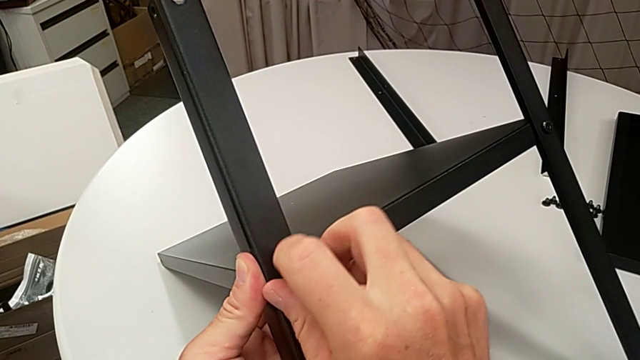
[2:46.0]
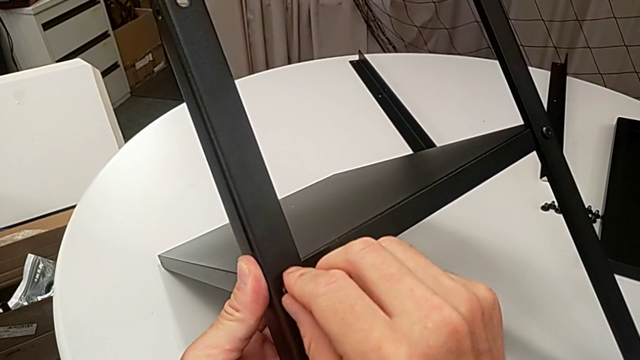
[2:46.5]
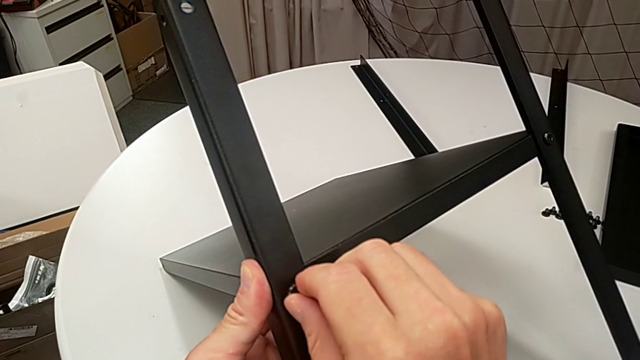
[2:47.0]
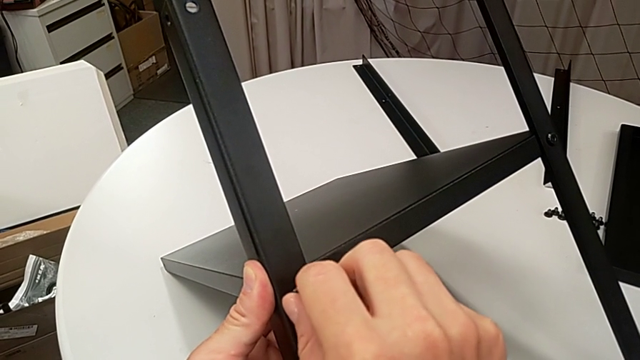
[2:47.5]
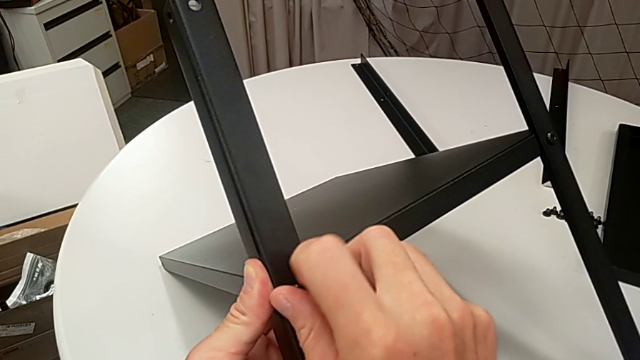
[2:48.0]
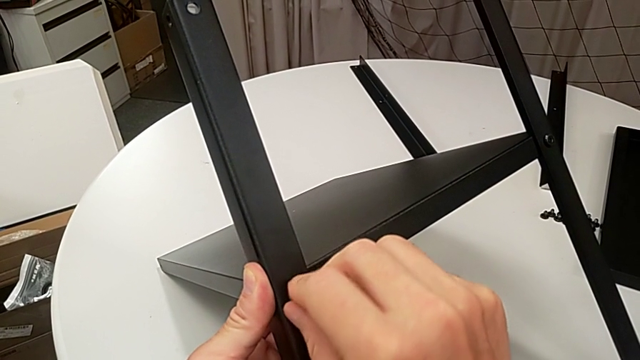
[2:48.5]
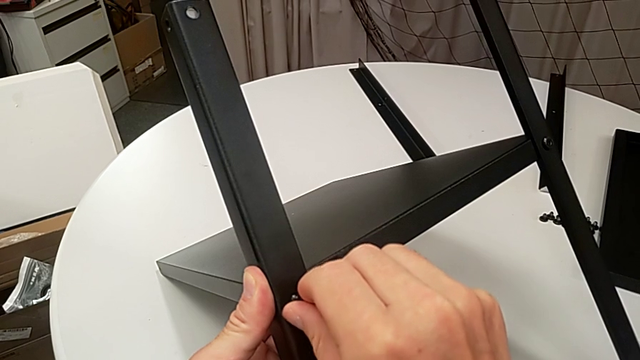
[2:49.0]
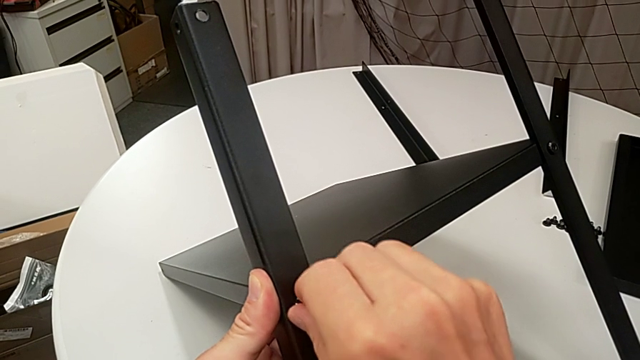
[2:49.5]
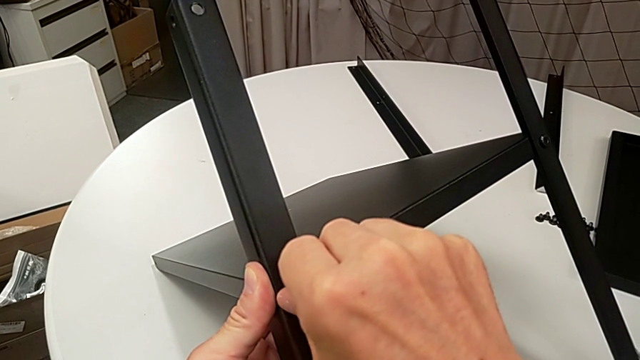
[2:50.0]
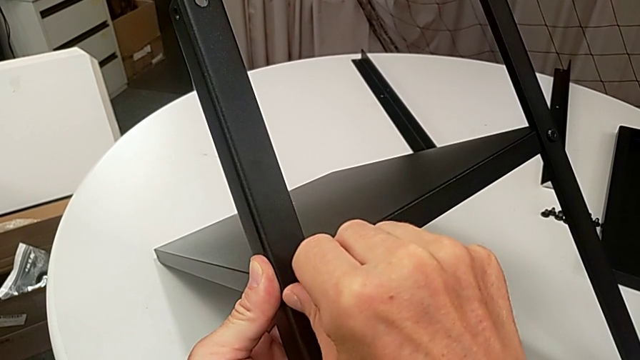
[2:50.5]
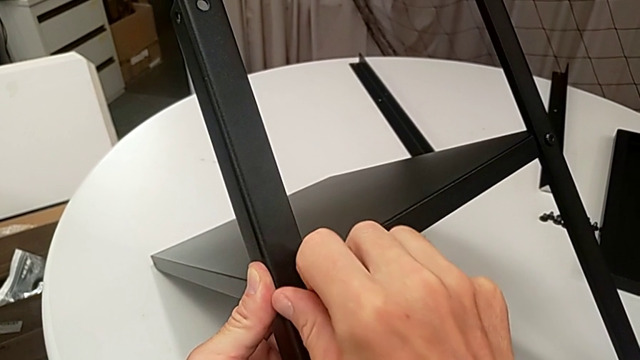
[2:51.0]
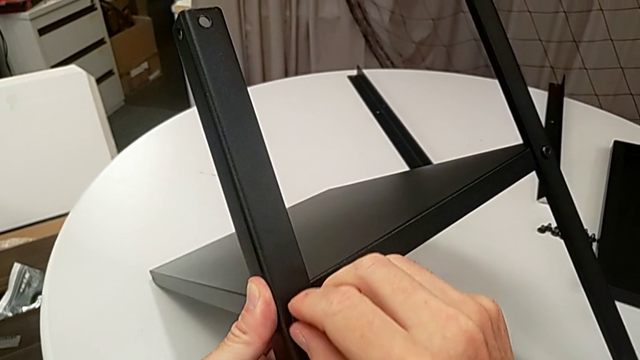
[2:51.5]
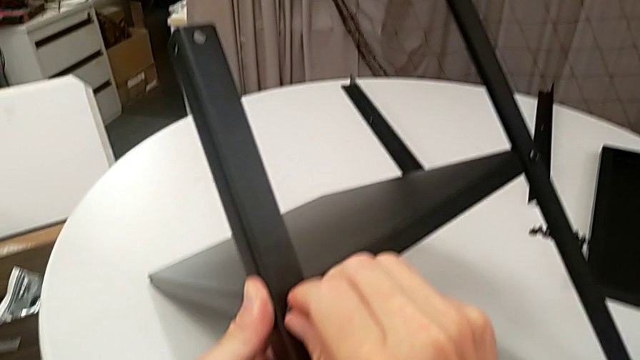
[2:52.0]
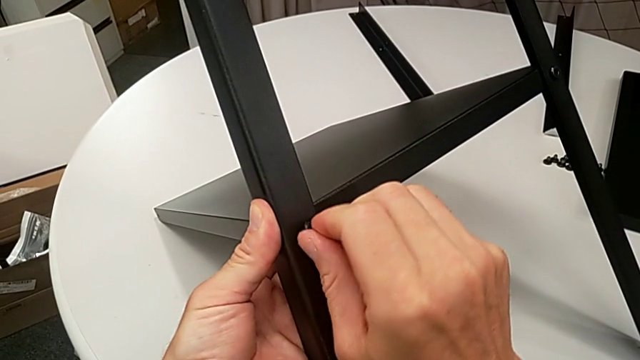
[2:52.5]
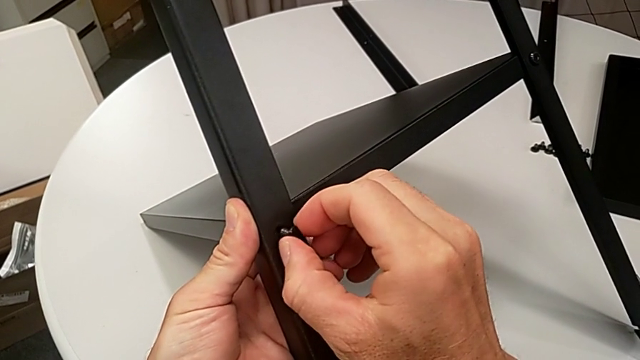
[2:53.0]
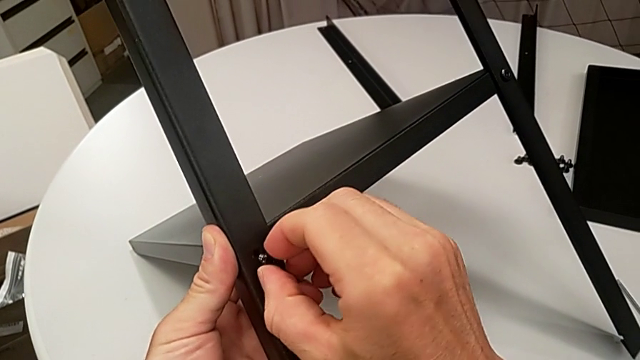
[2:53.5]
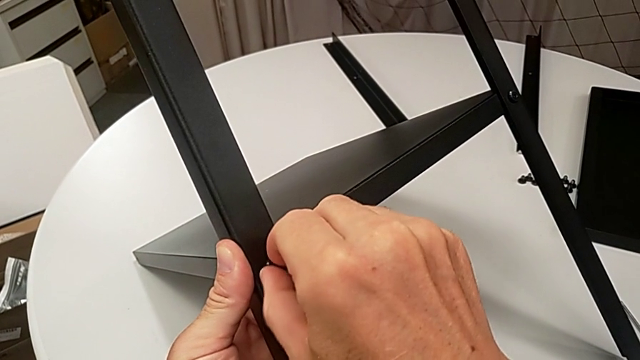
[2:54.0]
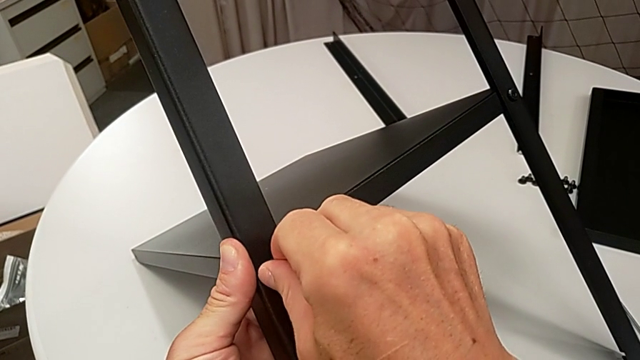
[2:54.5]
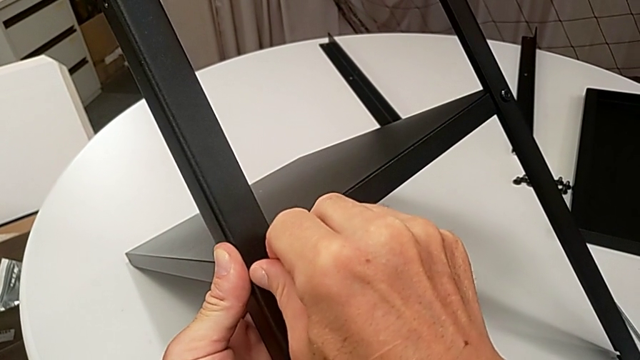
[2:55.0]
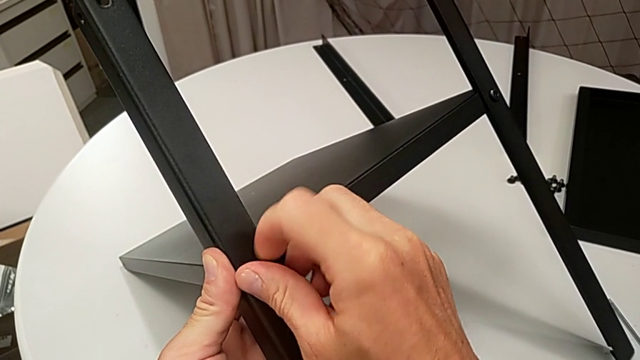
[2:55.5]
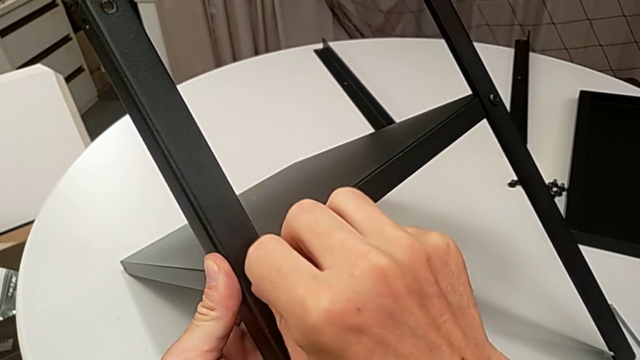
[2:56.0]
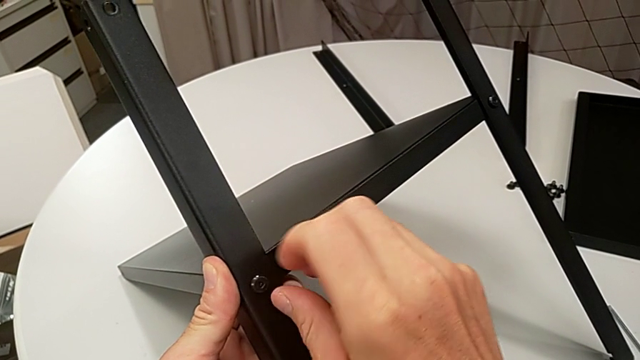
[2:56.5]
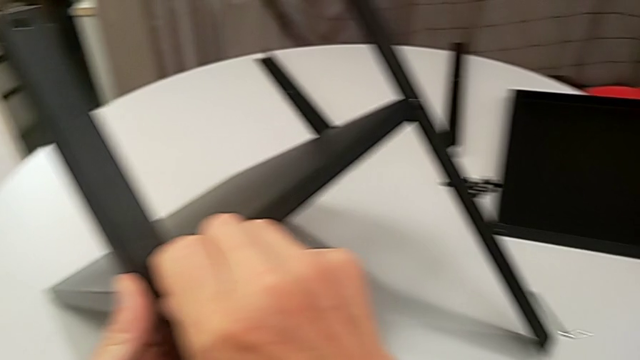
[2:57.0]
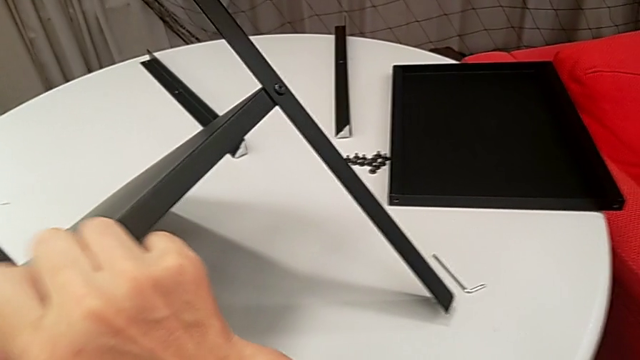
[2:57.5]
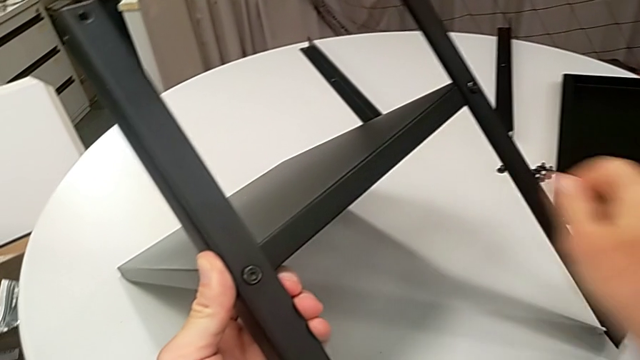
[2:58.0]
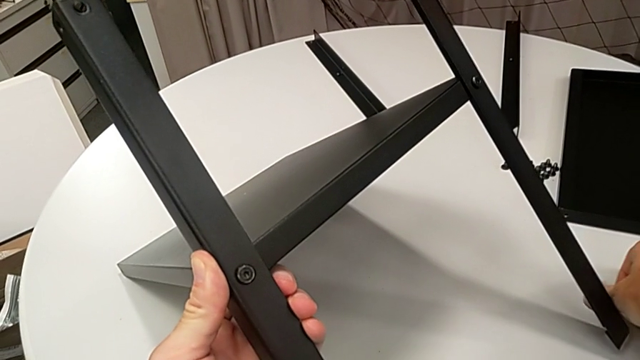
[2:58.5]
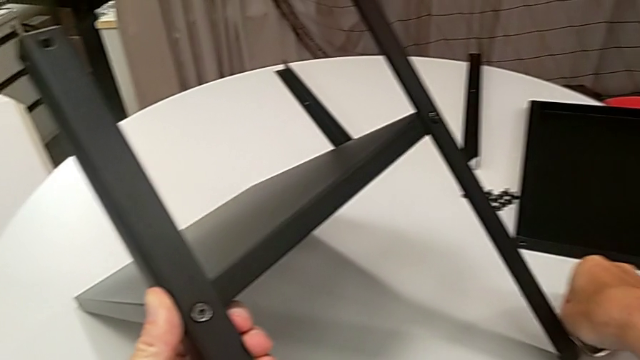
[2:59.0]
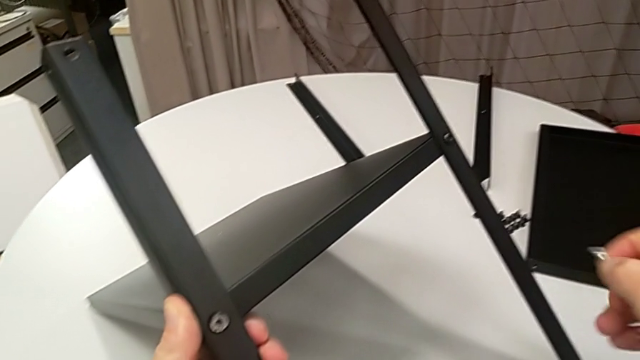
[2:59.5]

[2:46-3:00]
The camera wearer is assembling the legs of the nightstand. They keep screwing the hex socket head, approach the Allen wrench and grab it.

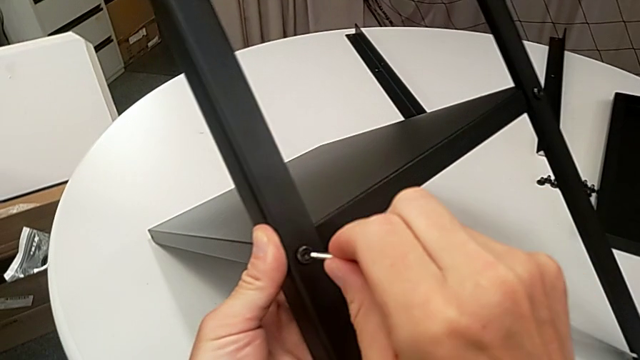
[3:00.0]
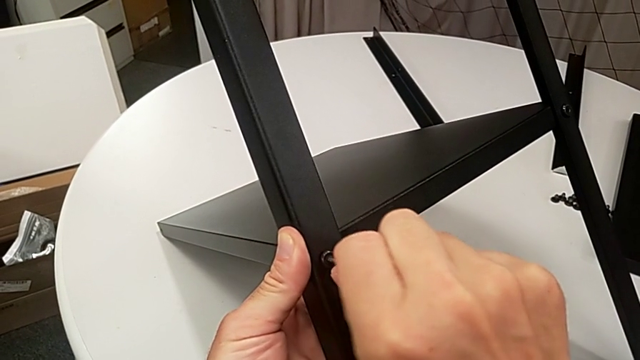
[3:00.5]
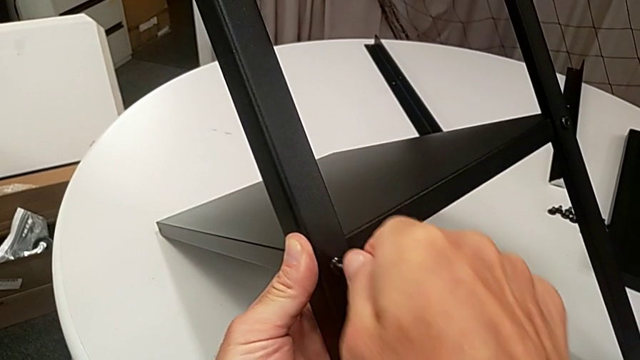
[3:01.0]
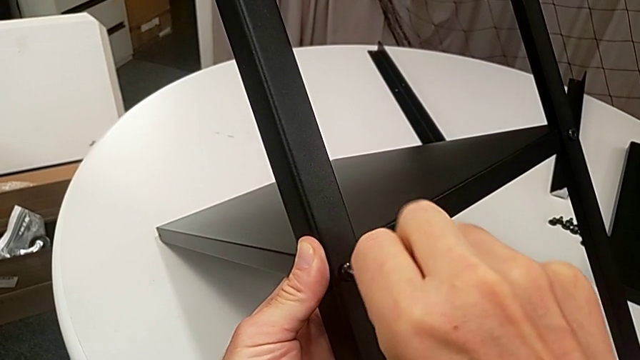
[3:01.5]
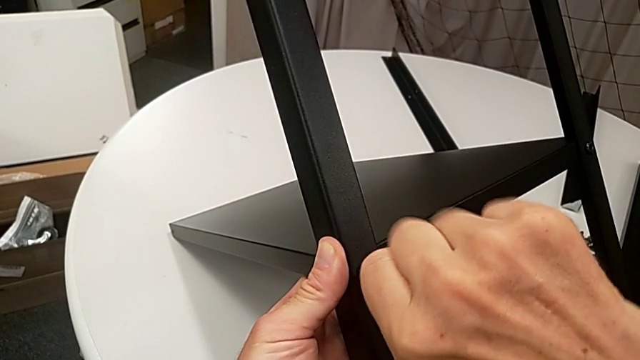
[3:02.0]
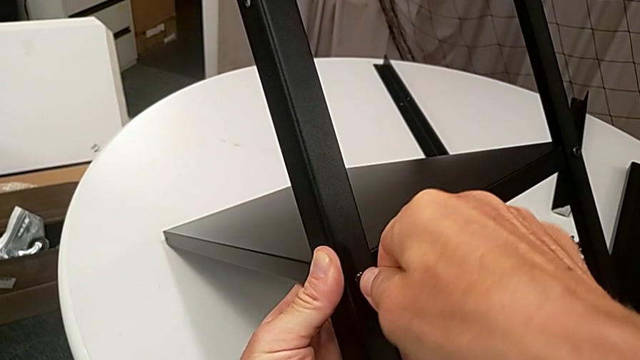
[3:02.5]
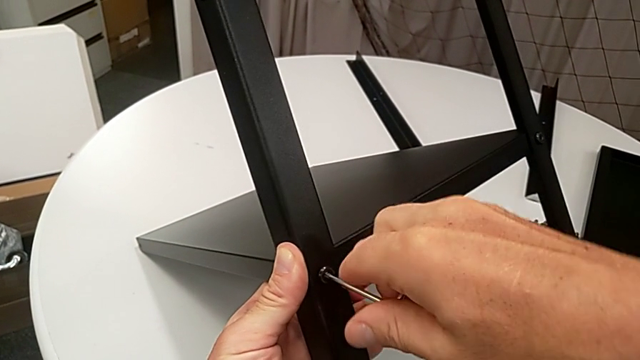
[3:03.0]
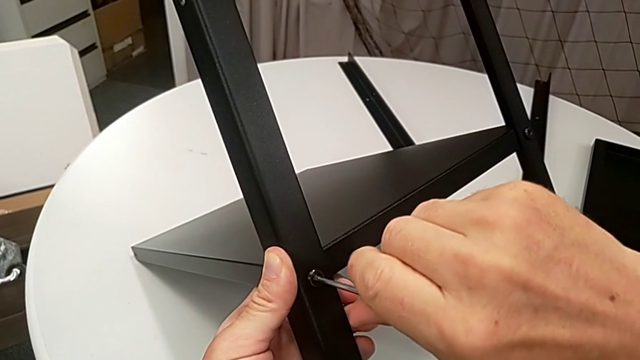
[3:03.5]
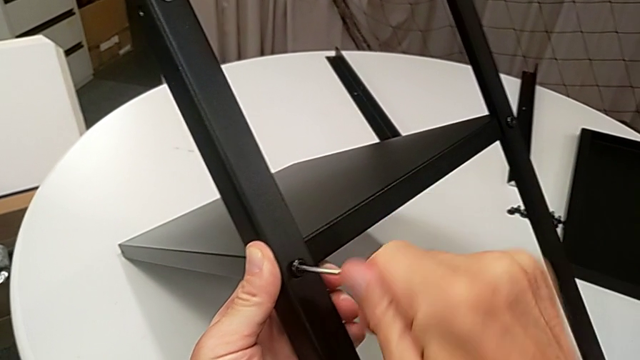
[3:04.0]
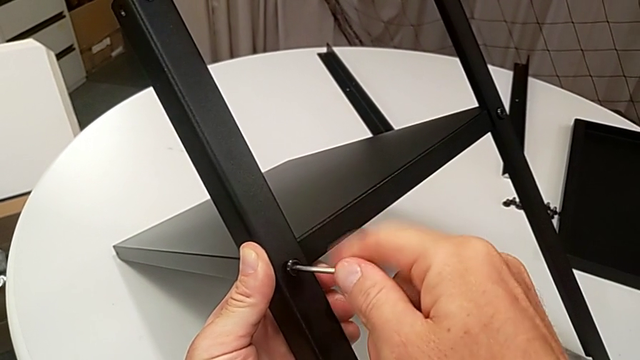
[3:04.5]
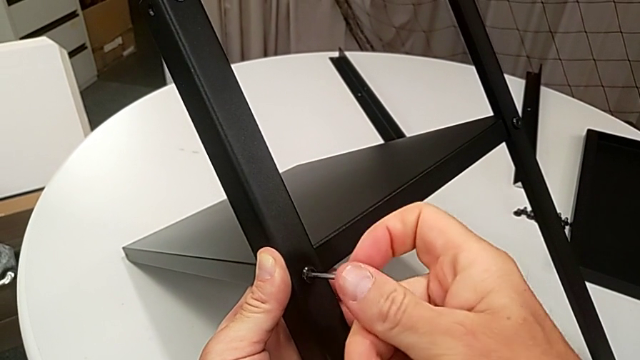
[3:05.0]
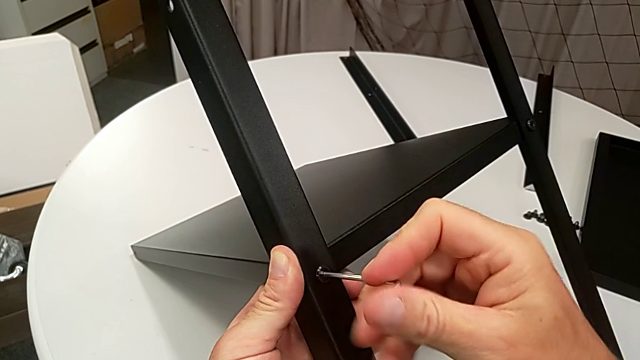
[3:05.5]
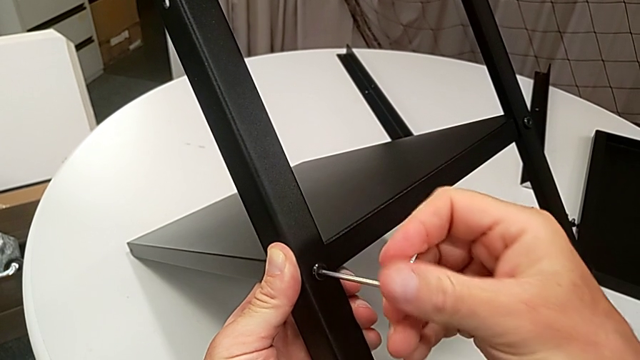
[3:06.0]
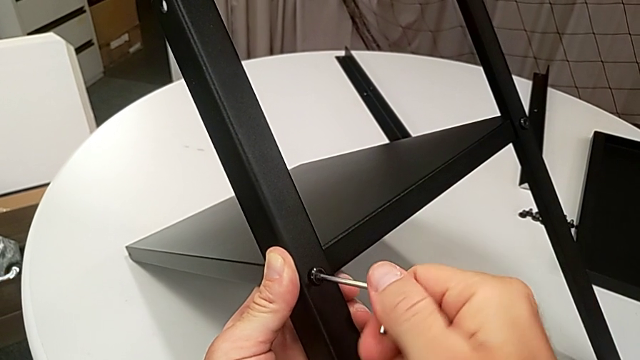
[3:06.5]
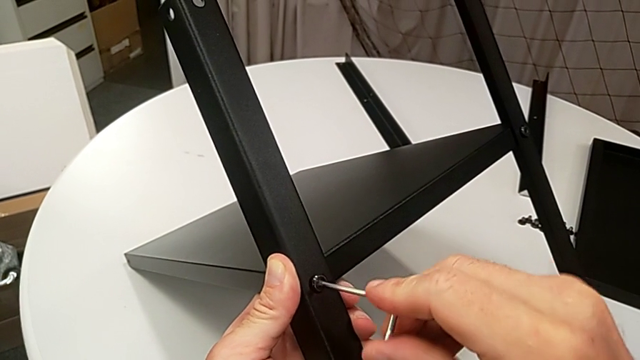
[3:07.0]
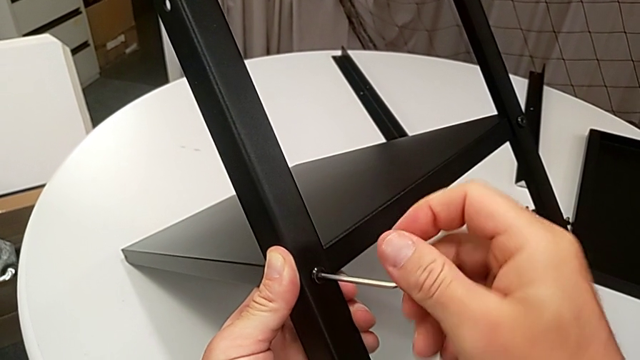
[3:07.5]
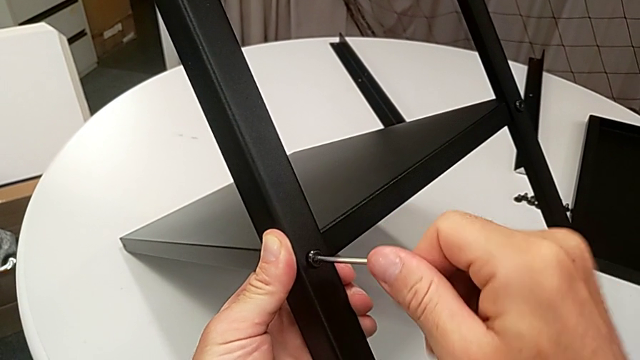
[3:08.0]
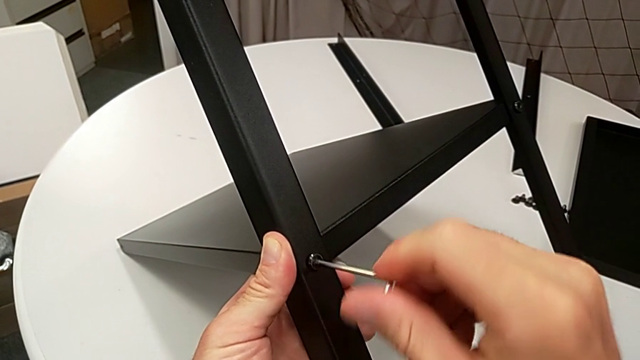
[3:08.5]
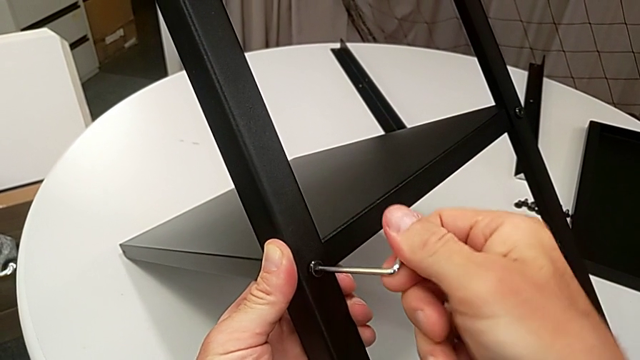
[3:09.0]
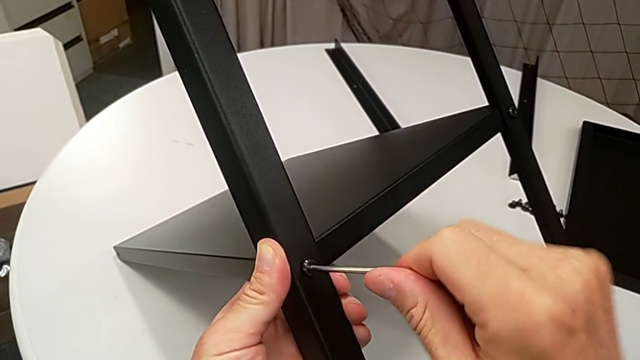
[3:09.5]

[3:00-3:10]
The camera wearer is assembling the legs of the nightstand. They insert the Allen wrench and begin to screw the hex socket head.
